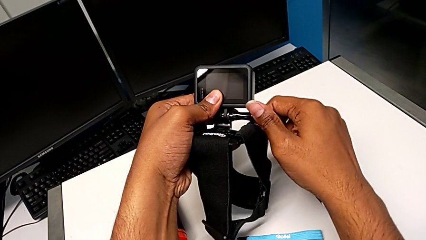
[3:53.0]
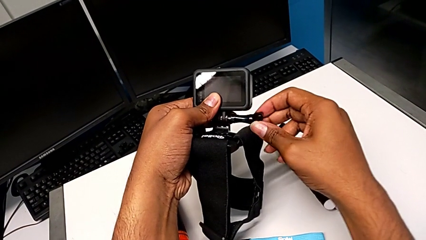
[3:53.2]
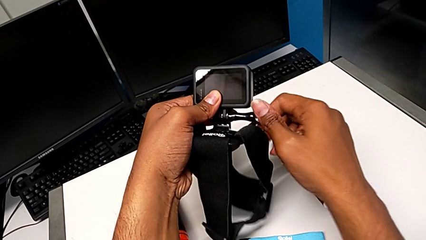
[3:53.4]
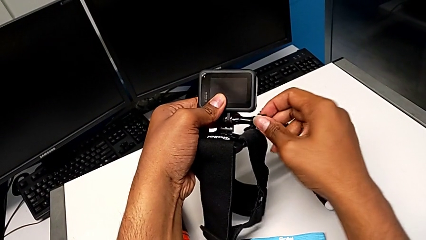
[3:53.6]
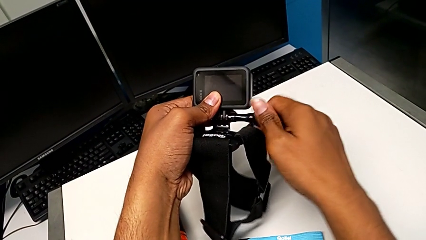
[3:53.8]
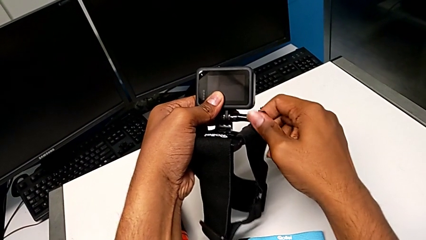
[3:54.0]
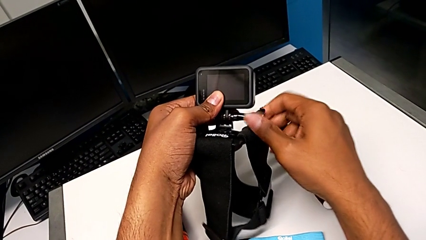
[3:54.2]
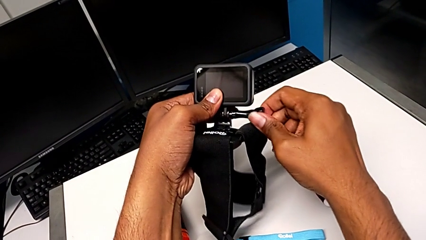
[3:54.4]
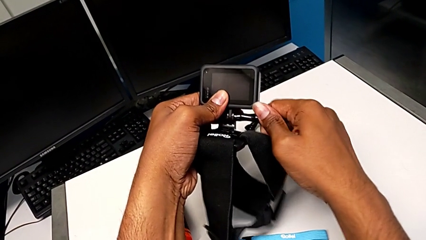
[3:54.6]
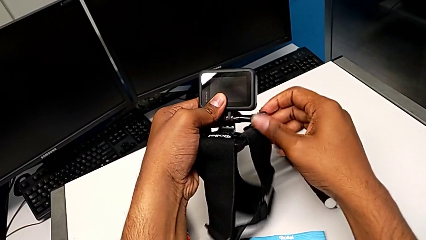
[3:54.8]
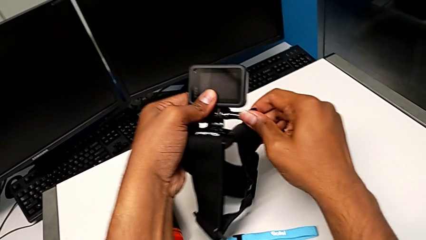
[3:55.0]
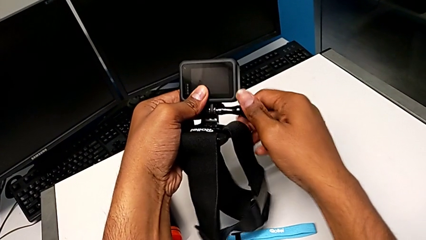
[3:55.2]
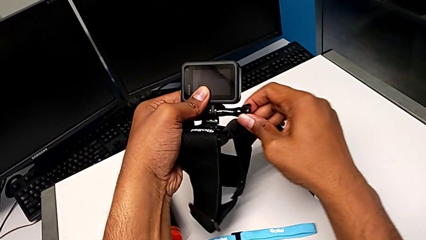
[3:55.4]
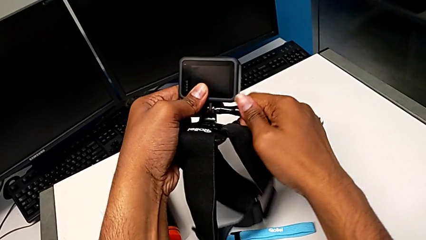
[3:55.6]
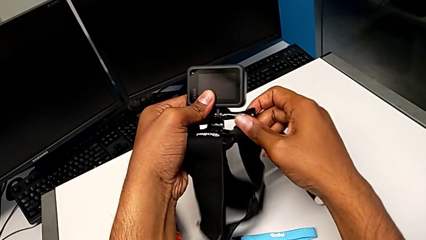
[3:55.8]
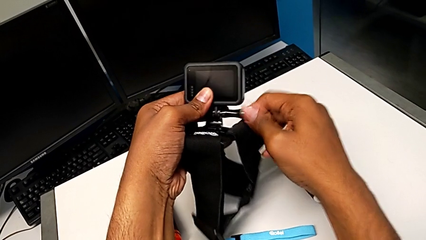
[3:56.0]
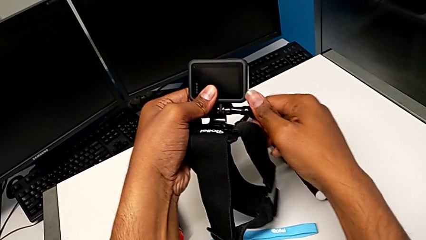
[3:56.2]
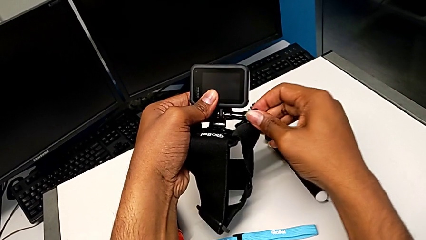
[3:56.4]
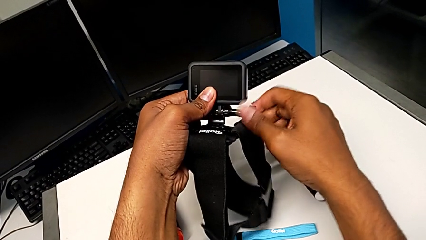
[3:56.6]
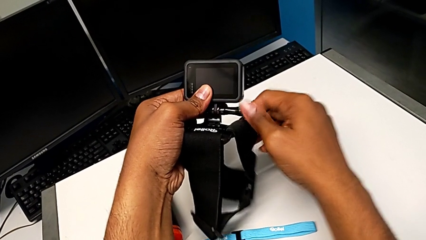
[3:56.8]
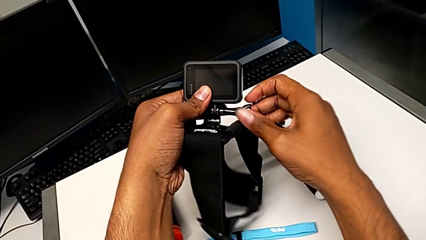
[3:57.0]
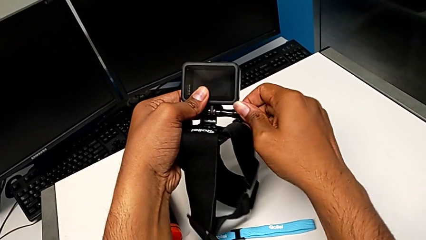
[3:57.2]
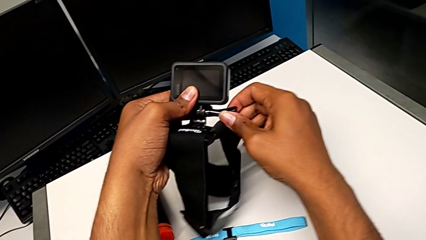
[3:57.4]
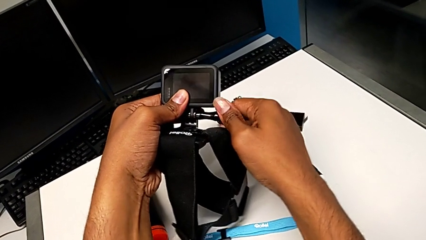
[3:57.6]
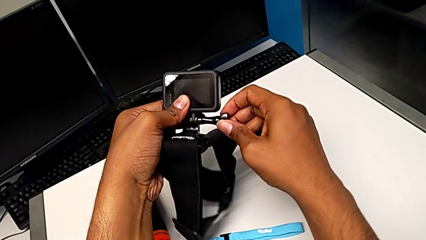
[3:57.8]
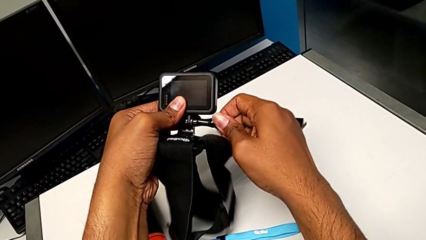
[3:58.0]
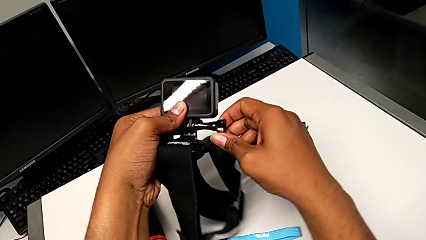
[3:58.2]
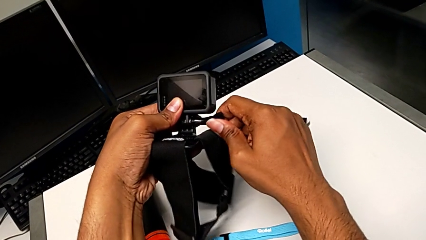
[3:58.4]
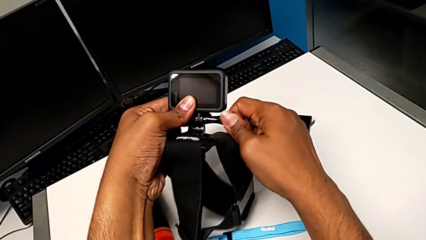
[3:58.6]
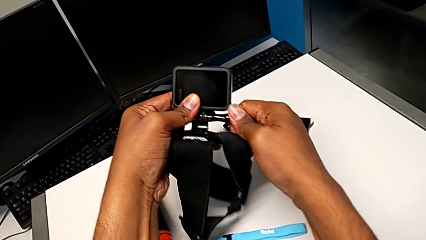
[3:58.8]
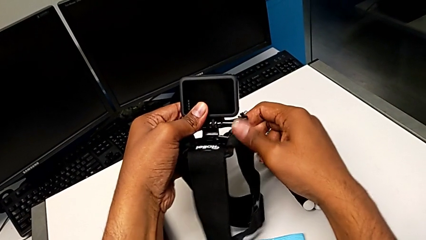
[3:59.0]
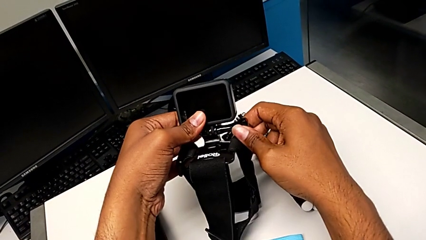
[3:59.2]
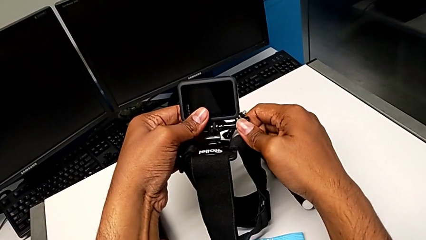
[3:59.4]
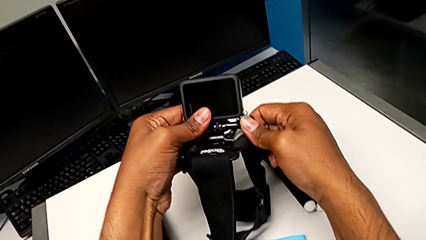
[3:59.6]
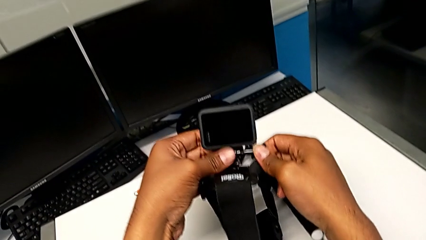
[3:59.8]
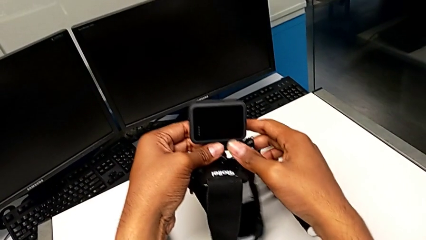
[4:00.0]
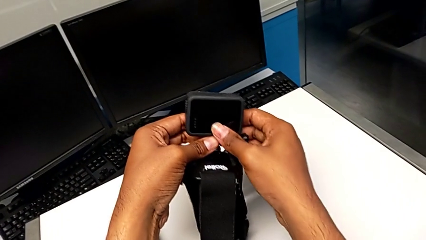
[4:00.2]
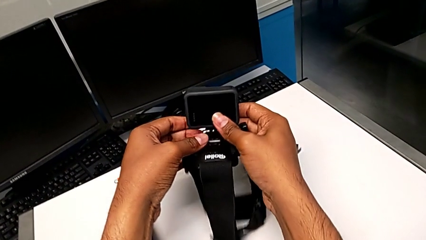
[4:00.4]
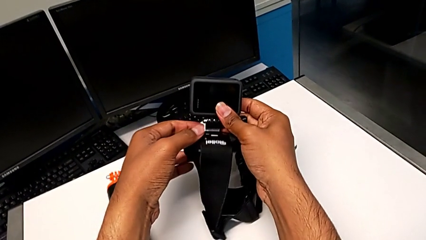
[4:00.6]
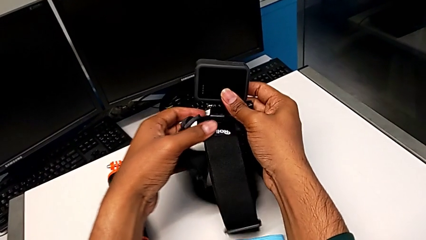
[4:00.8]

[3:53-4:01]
The camera wearer is attaching the strap to the GoPro. They screw the screw.

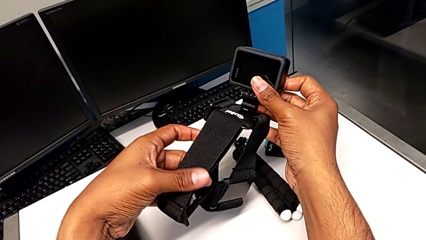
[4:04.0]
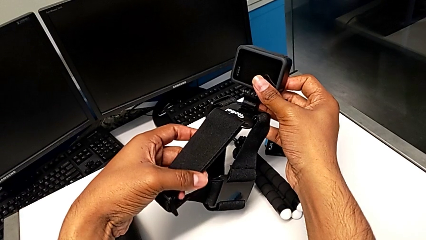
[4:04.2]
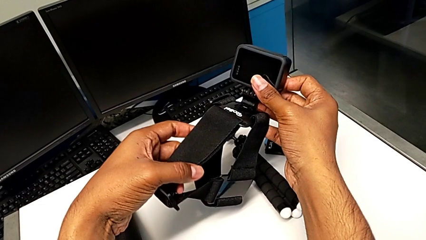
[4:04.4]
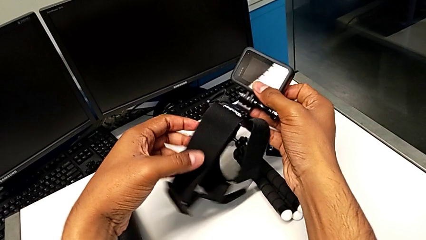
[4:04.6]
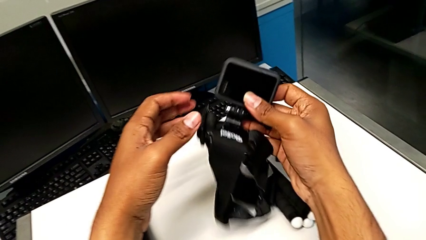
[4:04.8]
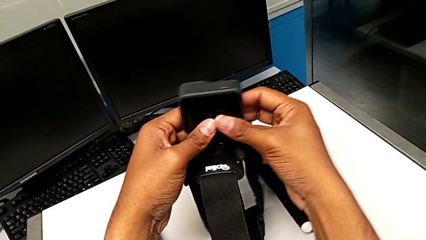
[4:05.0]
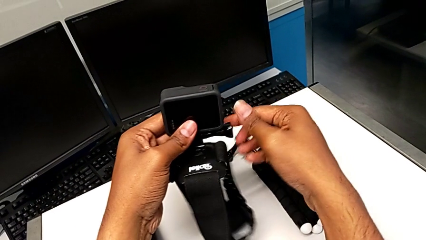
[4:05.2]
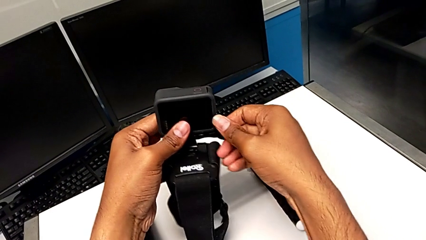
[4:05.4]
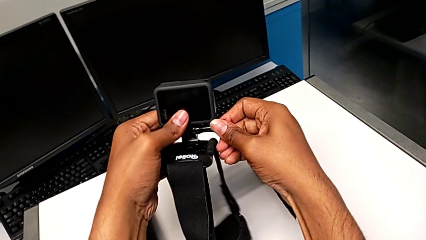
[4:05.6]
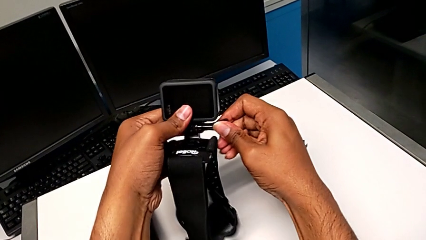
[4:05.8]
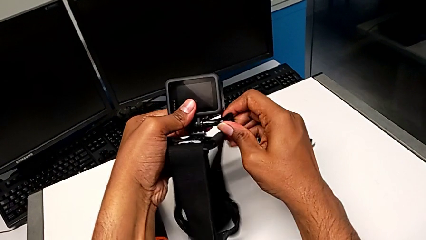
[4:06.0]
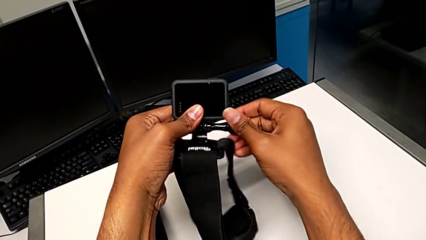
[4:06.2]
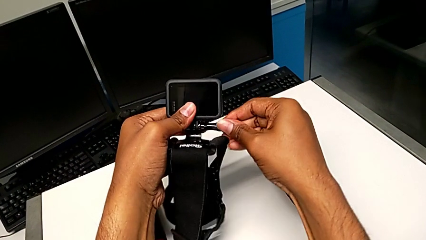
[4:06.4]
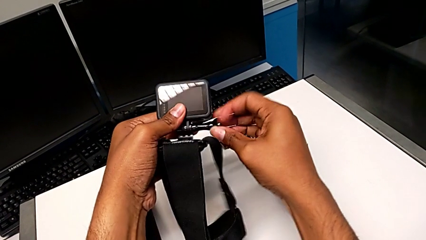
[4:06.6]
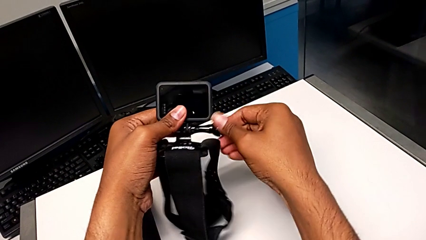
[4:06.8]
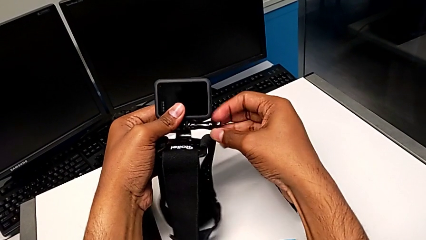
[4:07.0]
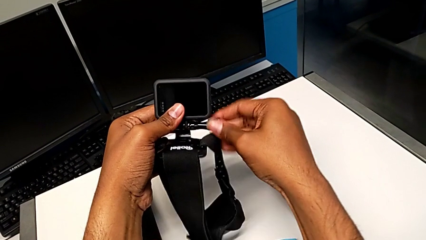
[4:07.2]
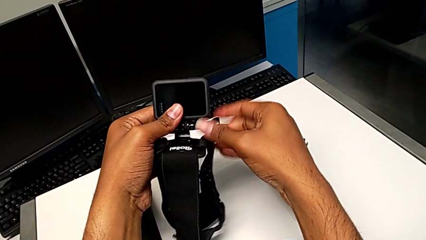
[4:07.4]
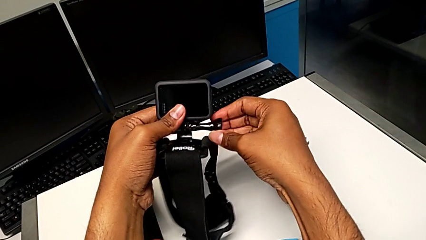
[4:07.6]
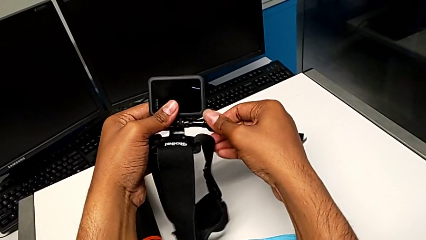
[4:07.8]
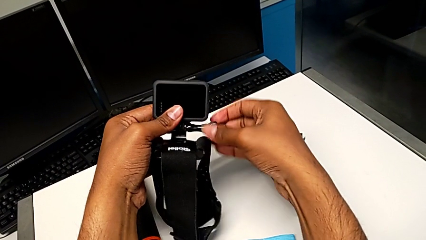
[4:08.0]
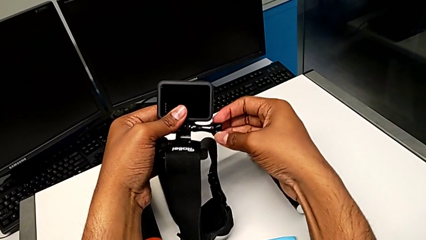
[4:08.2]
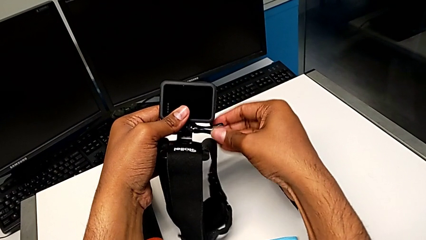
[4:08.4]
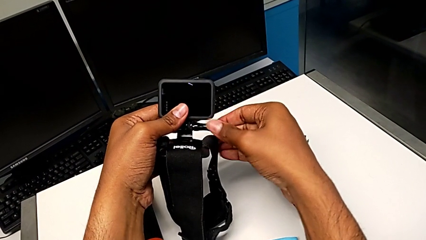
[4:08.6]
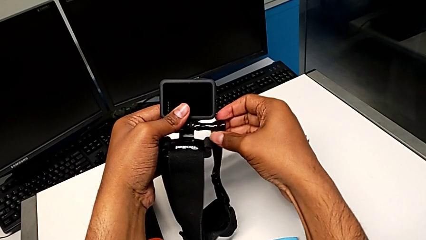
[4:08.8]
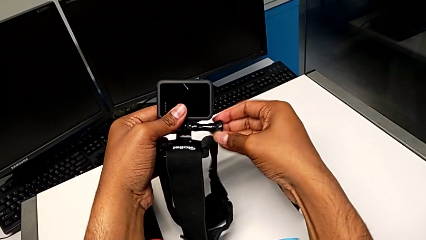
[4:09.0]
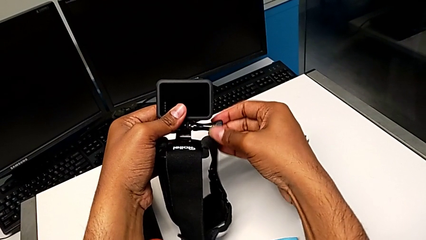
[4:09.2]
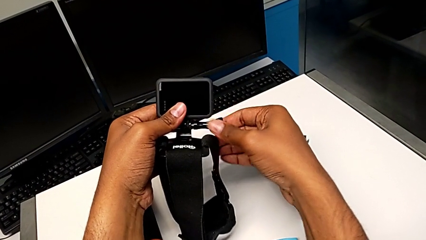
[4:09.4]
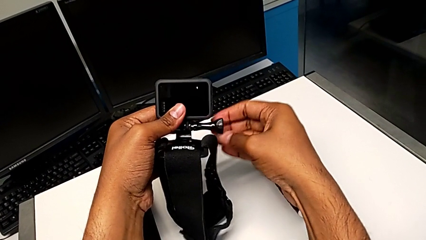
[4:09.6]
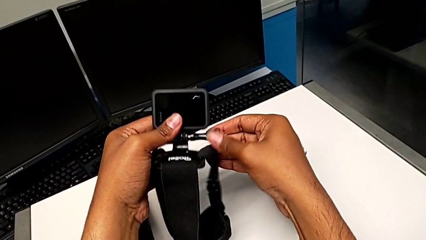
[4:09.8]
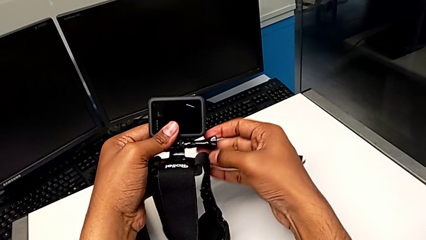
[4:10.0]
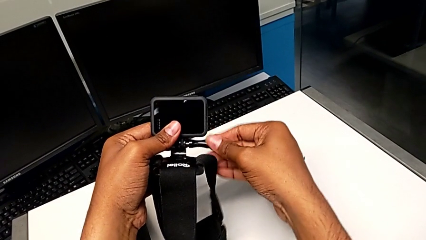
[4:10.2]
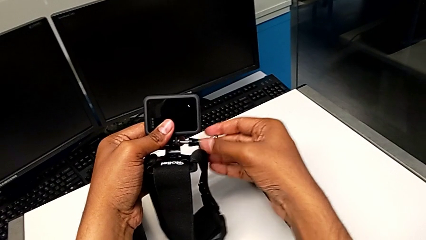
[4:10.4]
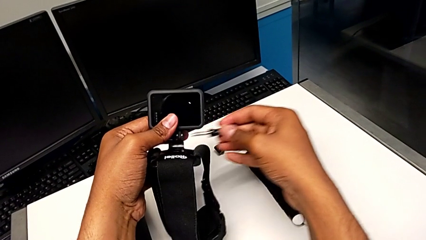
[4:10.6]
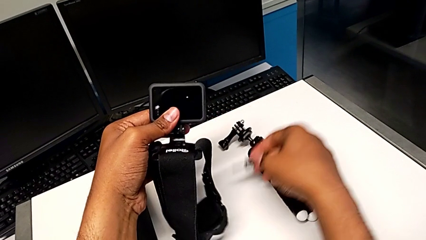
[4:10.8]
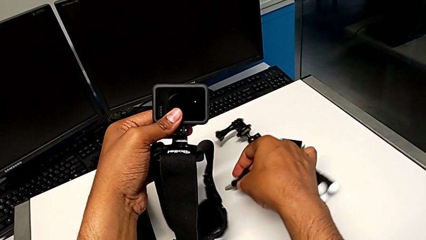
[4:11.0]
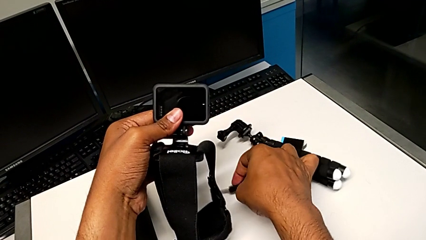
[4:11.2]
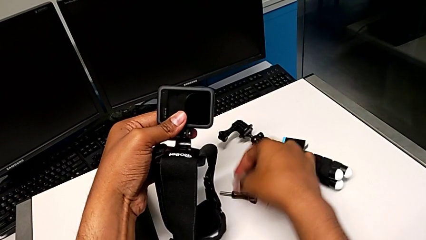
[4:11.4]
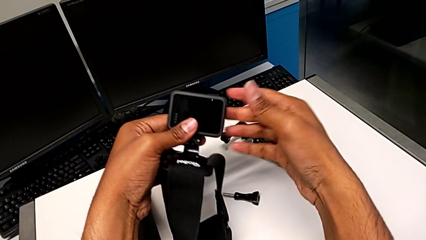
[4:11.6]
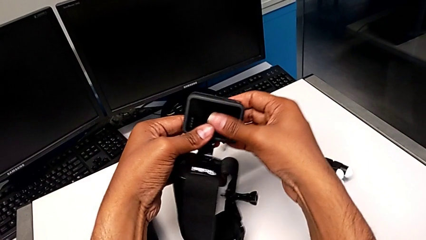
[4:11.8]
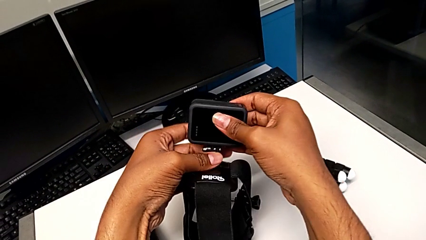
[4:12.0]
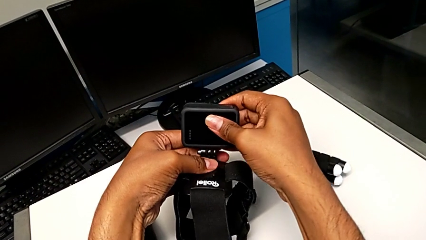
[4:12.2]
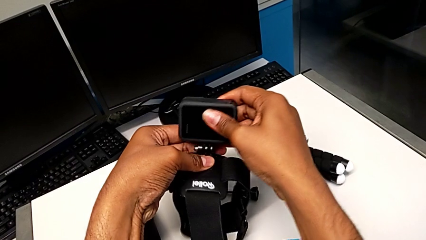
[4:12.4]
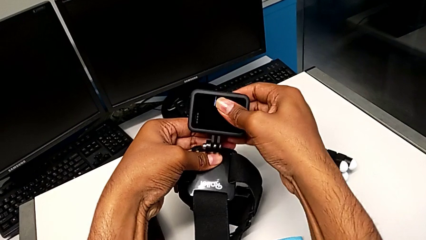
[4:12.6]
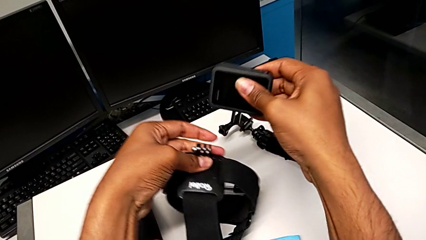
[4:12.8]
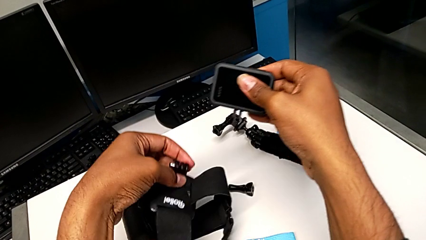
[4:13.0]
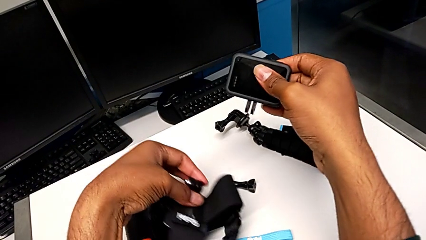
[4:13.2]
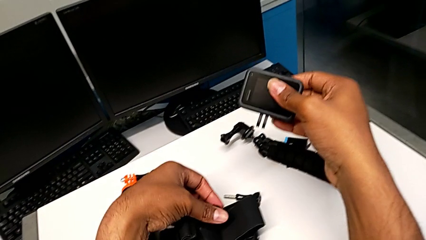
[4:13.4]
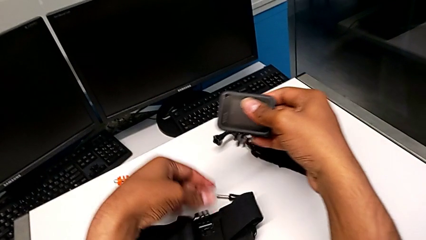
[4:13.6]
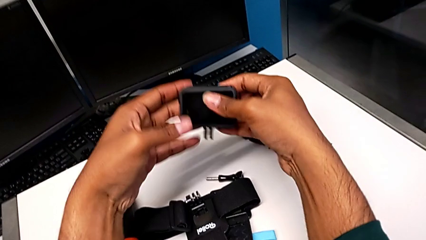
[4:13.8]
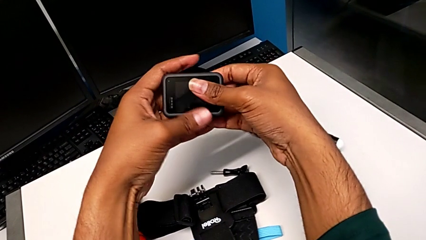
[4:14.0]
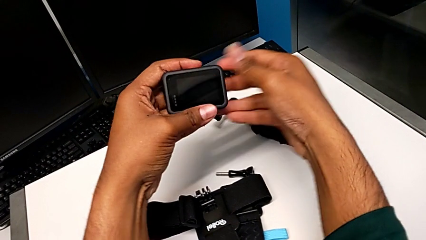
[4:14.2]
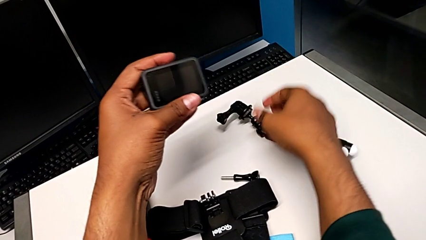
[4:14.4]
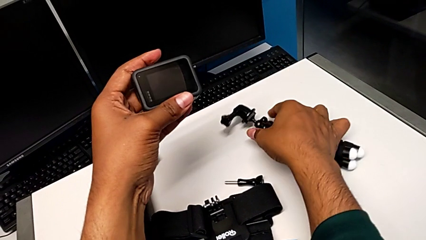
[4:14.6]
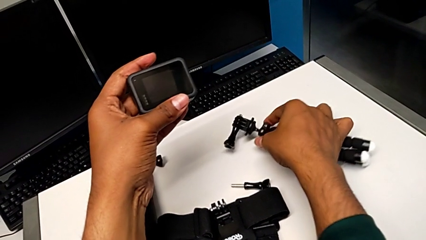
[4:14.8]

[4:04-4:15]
The camera wearer removes the strap from the GoPro. They inspect the GoPro, unscrew the screw, drop it, disassemble the GoPro, drop the strap and grab the tripod.
